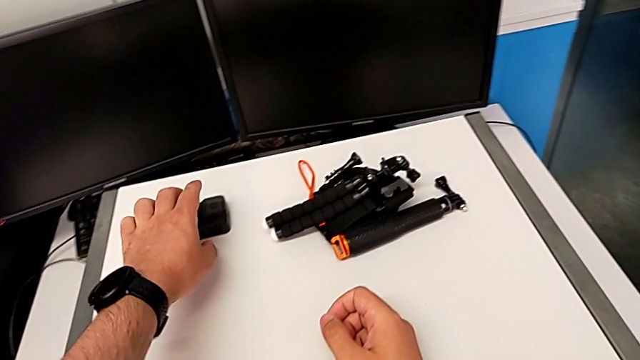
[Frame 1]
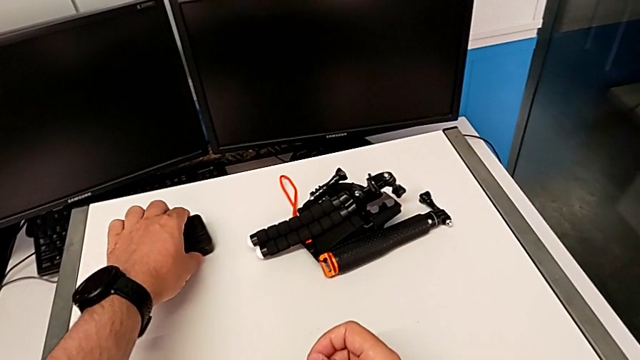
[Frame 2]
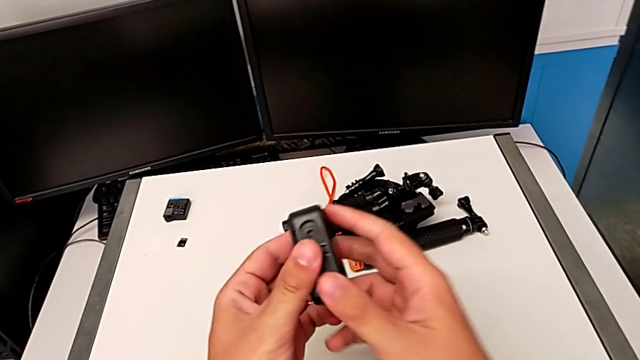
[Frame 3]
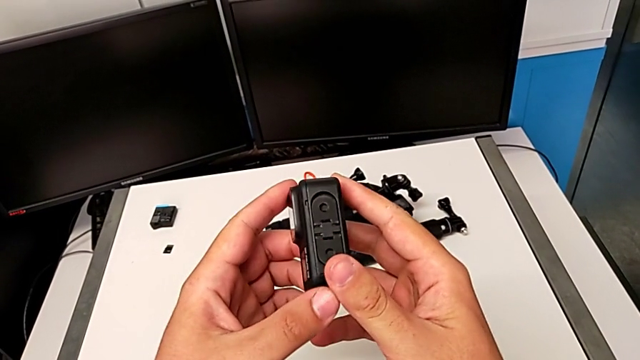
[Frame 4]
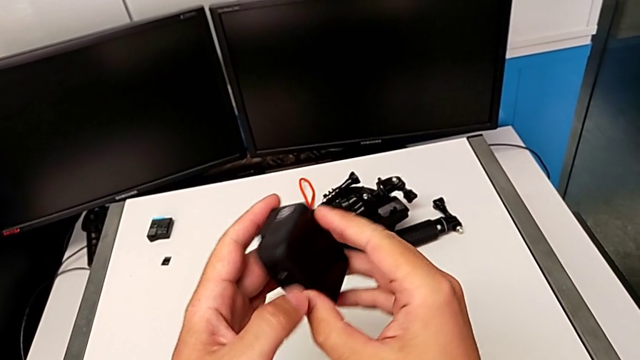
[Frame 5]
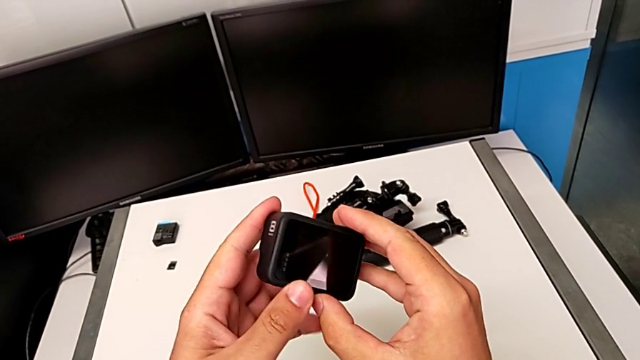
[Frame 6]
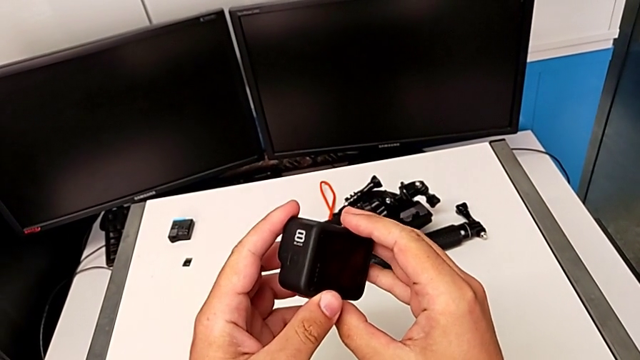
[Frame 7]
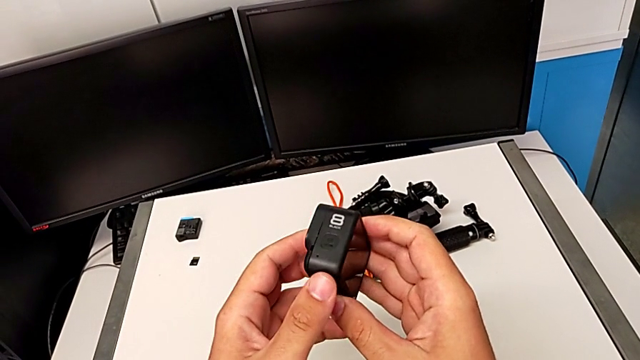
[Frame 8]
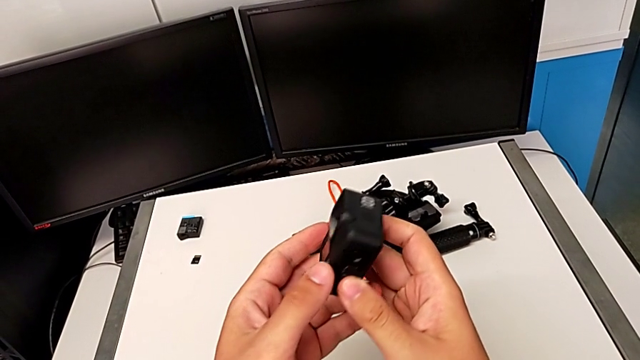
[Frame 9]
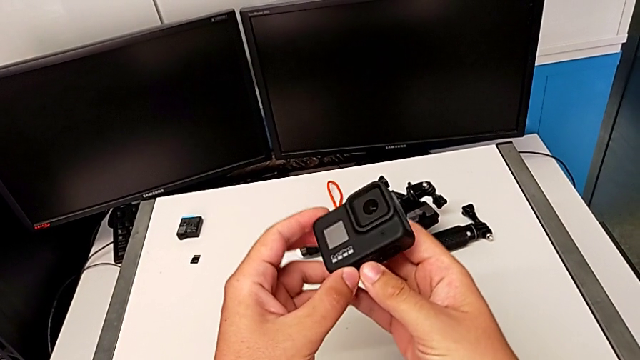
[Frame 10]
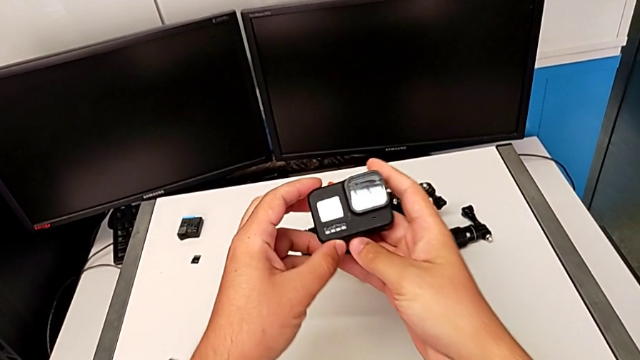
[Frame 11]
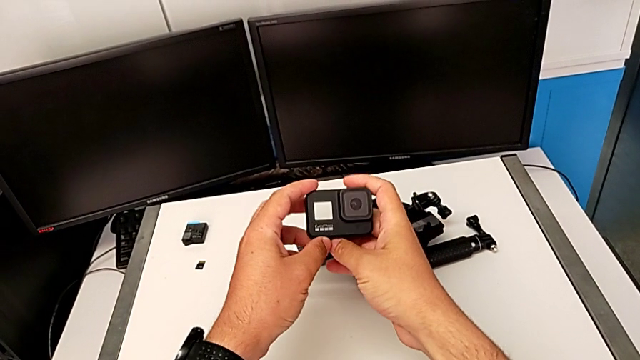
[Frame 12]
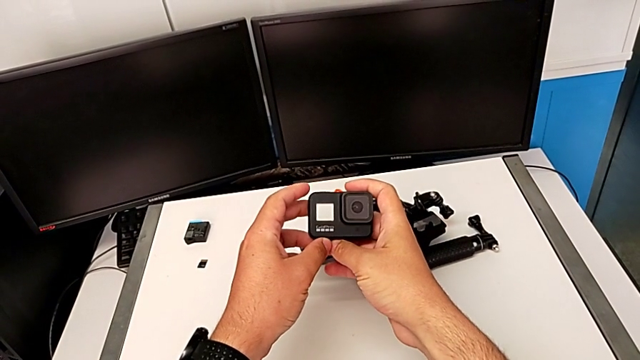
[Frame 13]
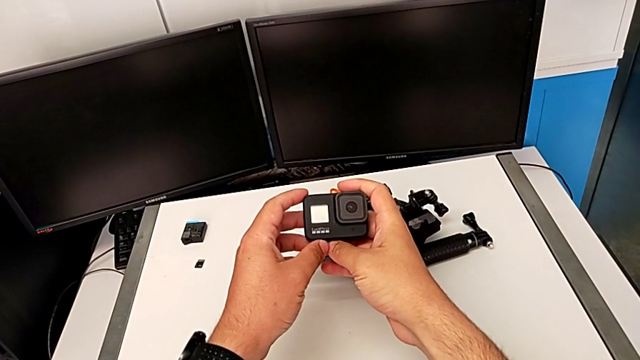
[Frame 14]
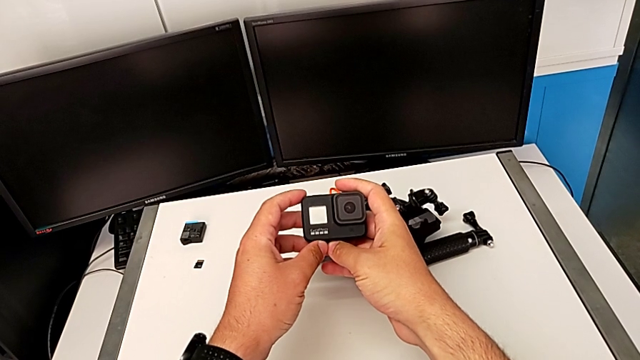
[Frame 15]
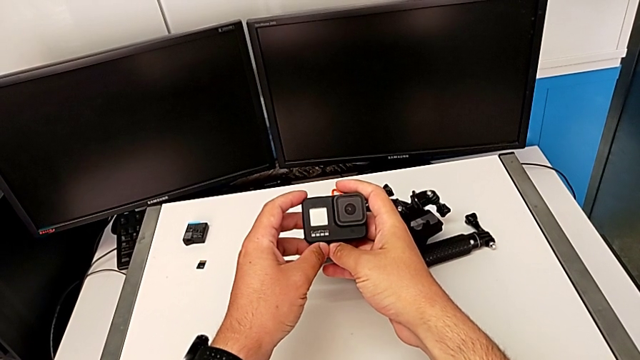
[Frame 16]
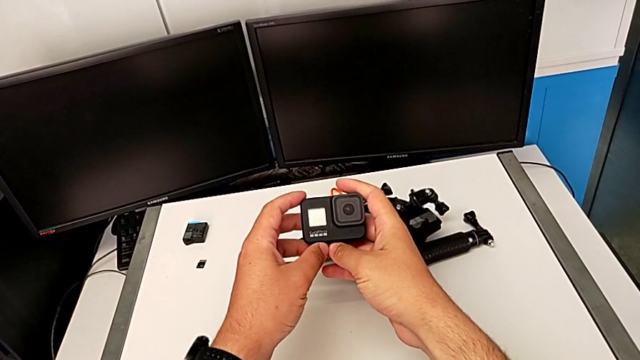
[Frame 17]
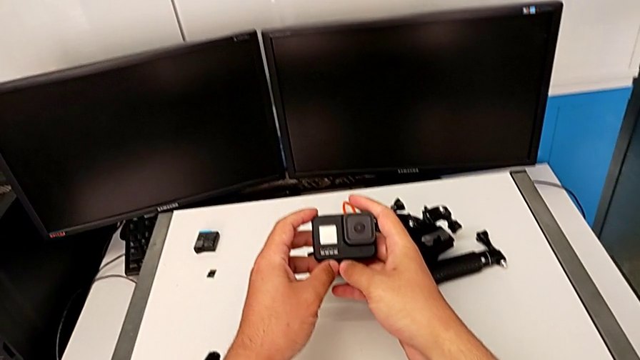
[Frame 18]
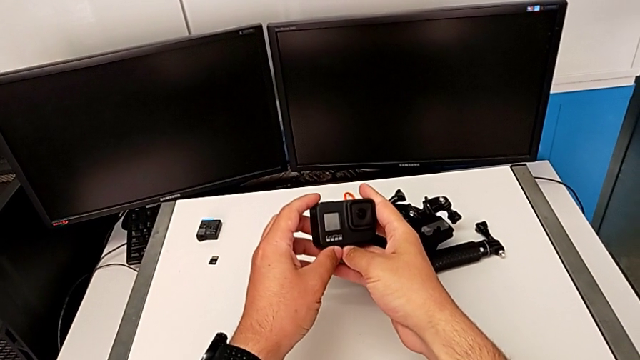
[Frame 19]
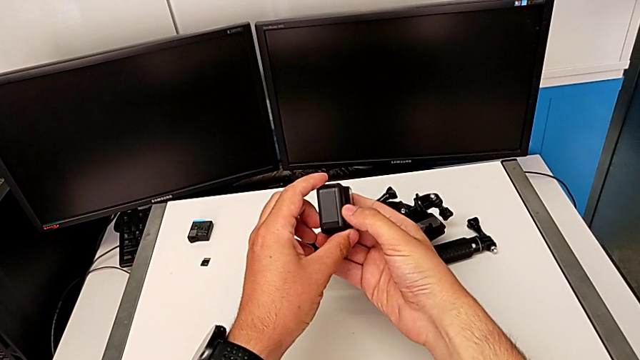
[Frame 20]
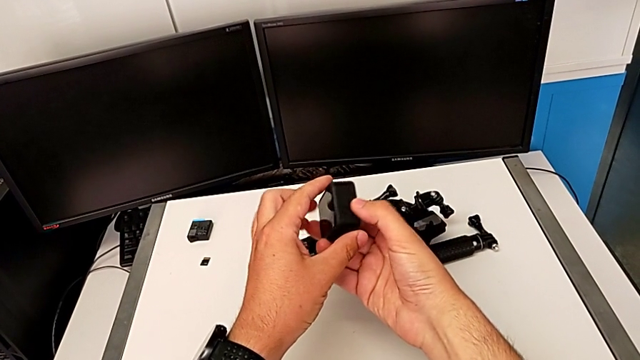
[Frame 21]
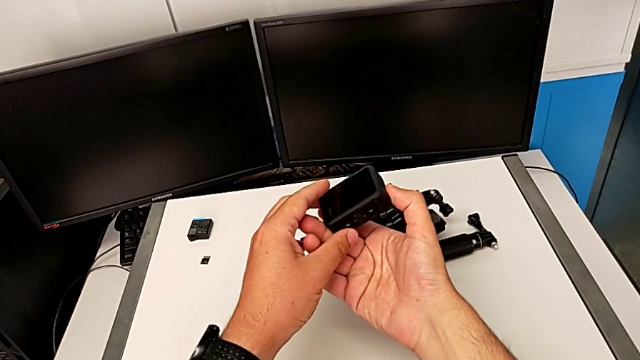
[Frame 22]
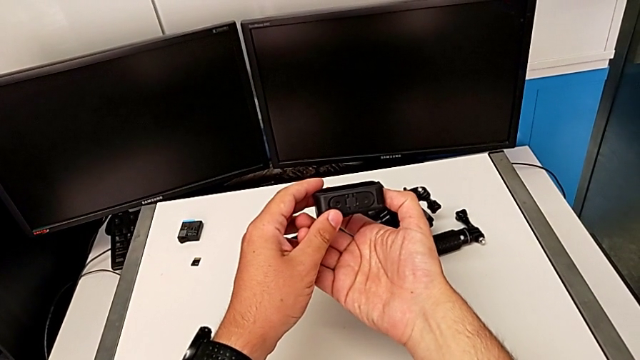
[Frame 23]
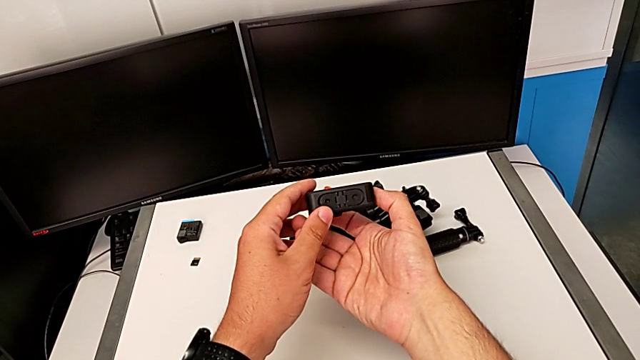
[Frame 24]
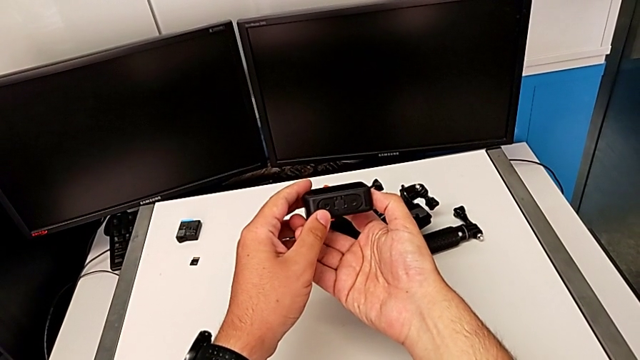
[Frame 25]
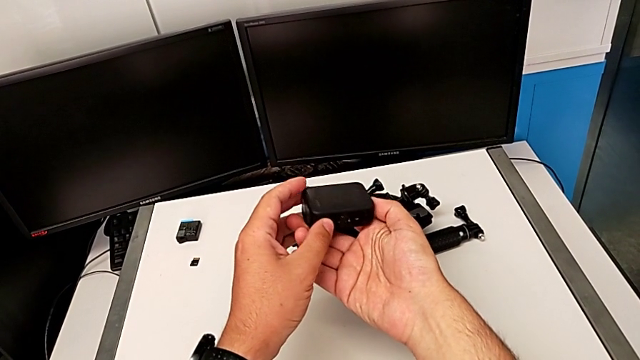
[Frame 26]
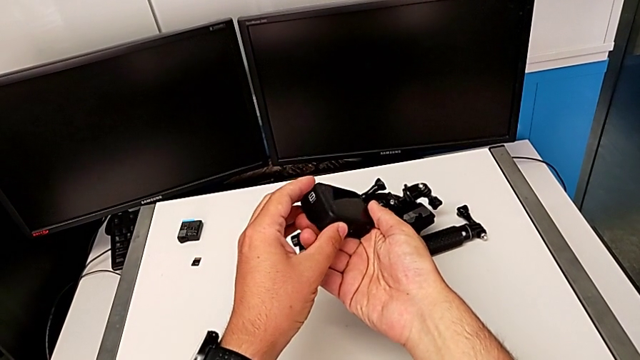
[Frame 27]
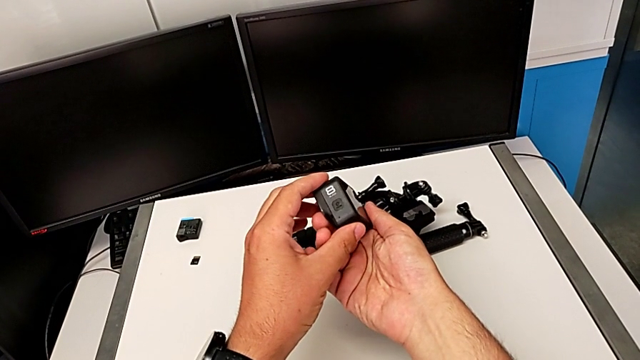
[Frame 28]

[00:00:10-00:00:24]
The camera wearer is changing the battery for the GoPro. They grab the GoPro, inspect it twice, rotate it and flip it.

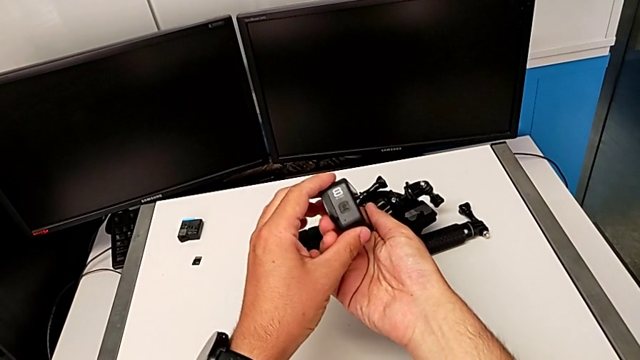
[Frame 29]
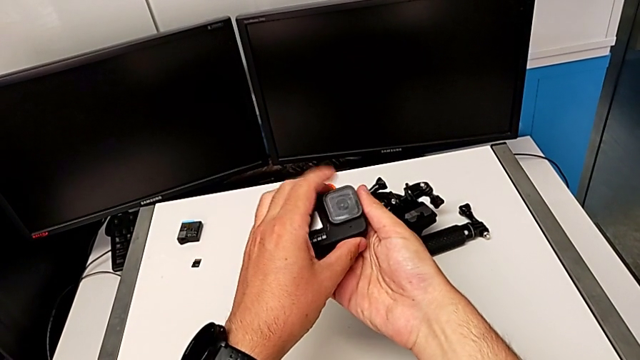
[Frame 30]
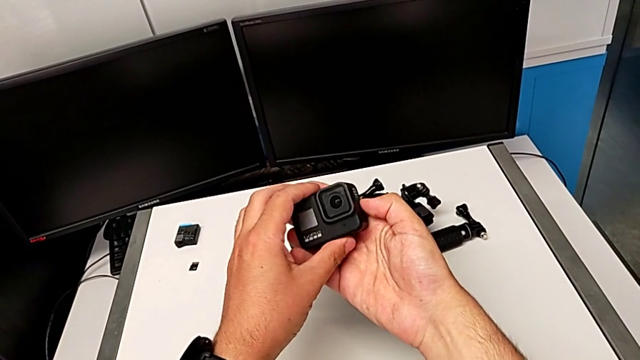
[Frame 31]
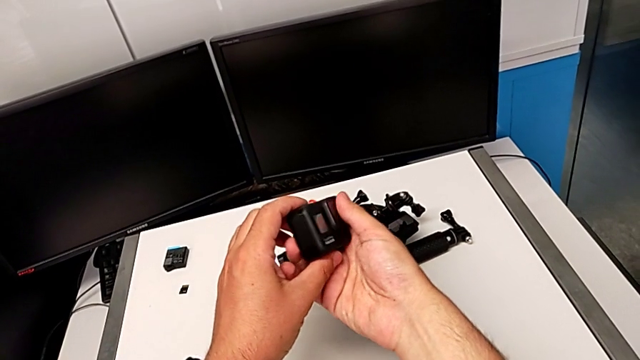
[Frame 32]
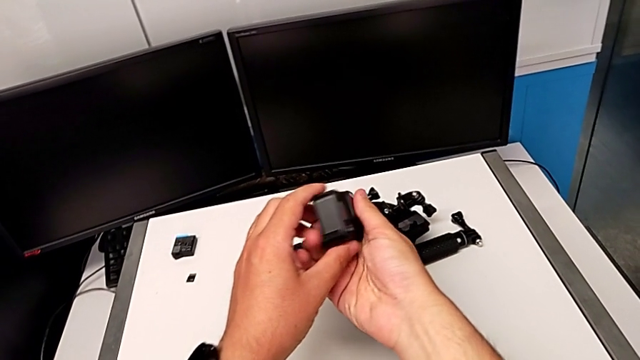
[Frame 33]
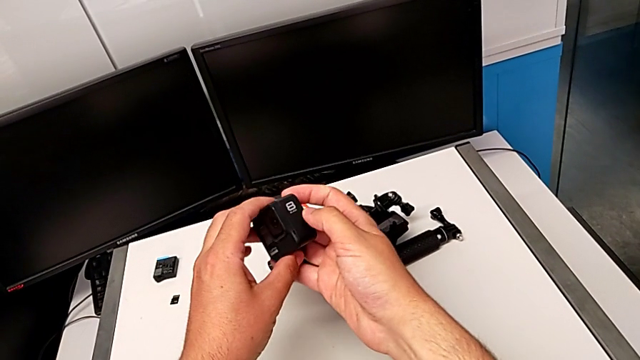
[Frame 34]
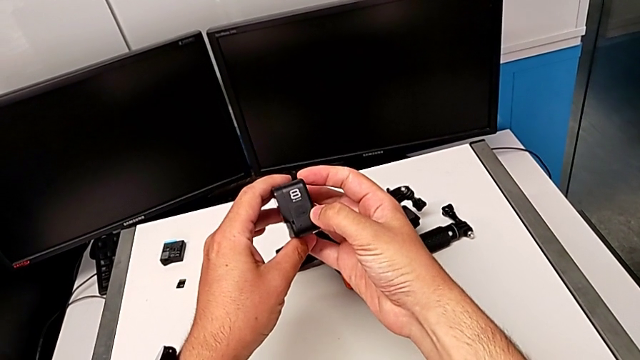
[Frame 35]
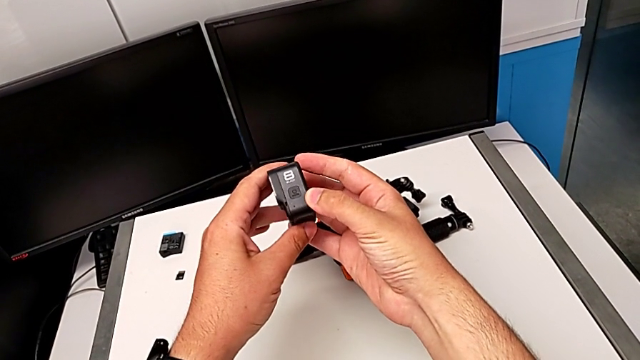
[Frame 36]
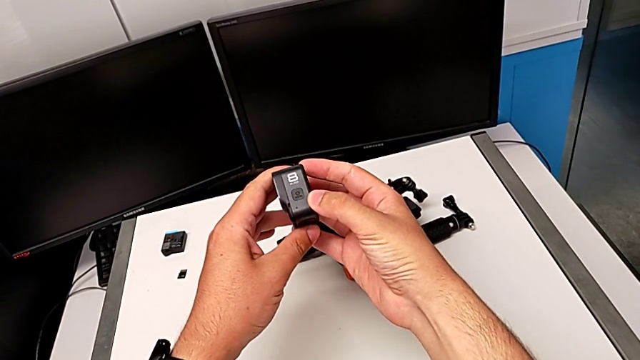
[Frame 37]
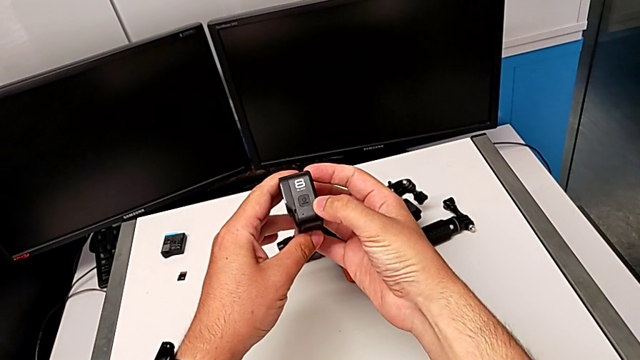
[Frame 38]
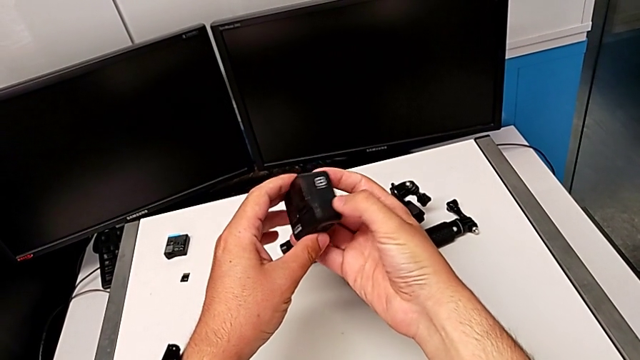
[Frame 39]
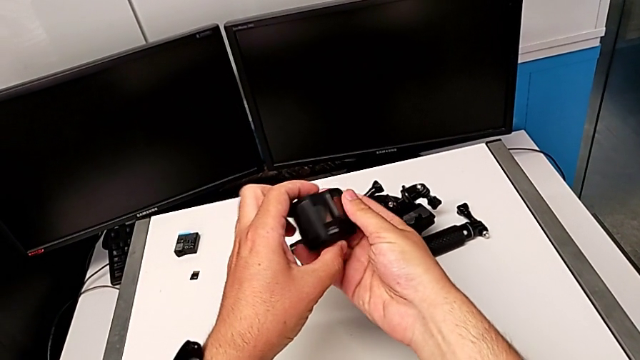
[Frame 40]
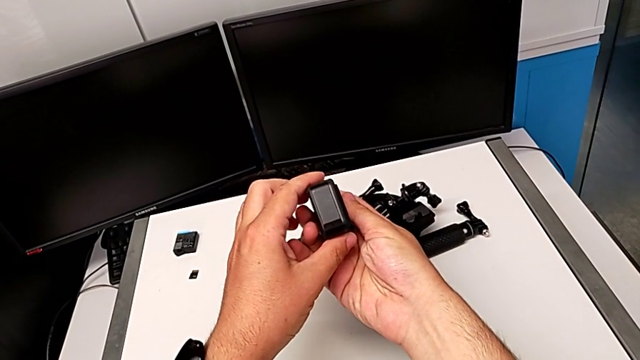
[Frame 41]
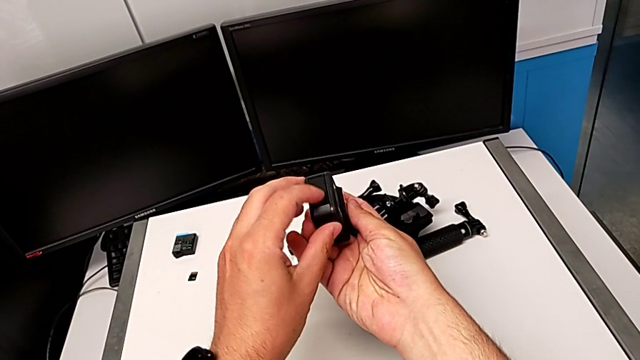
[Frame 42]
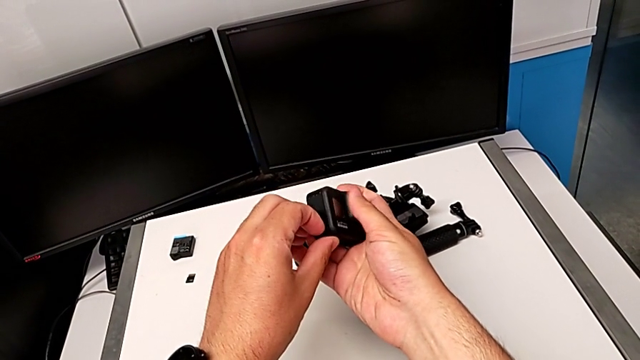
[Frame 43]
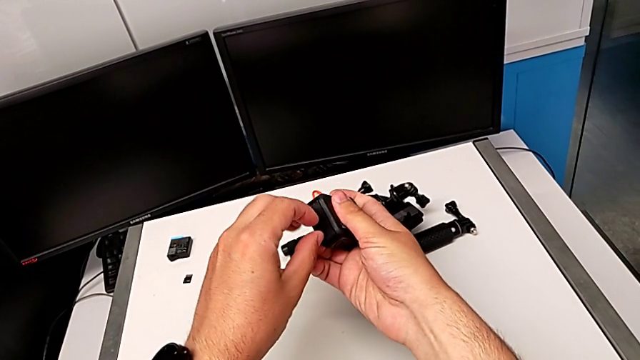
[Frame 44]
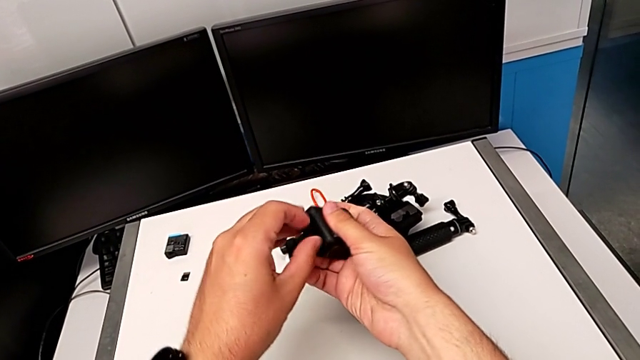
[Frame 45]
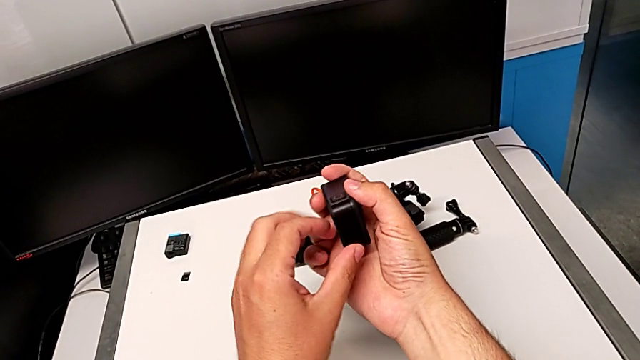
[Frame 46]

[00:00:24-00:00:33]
The camera wearer is changing the battery for the GoPro. They inspect the GoPro and begin to wrongly open the battery door from top to bottom.
